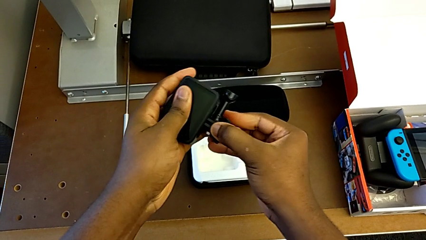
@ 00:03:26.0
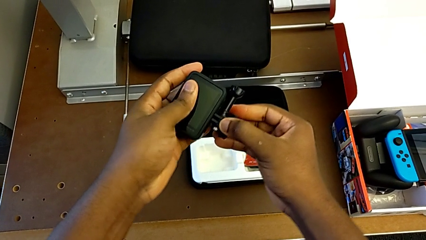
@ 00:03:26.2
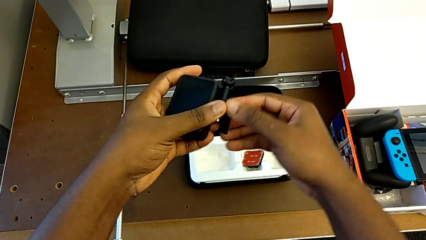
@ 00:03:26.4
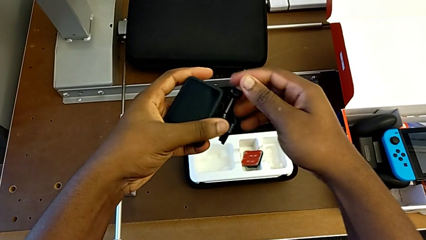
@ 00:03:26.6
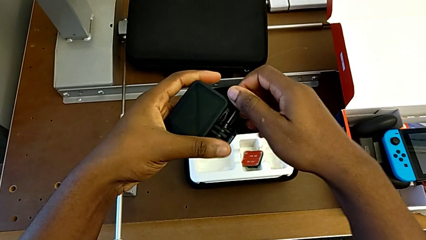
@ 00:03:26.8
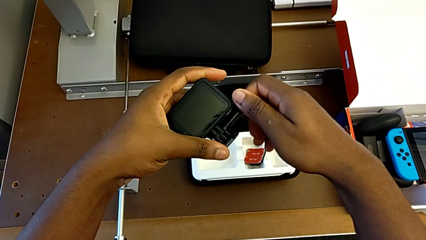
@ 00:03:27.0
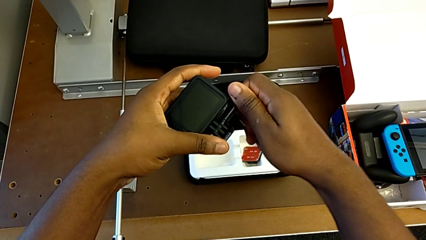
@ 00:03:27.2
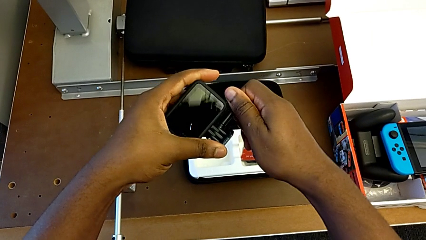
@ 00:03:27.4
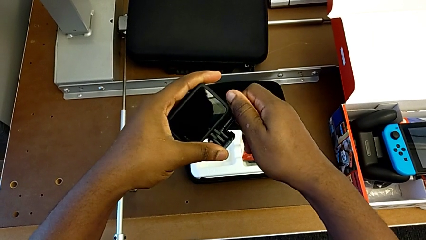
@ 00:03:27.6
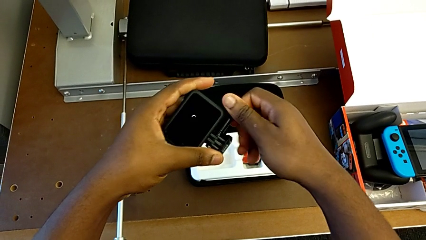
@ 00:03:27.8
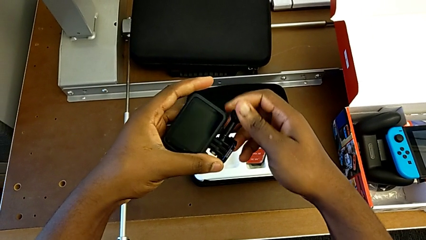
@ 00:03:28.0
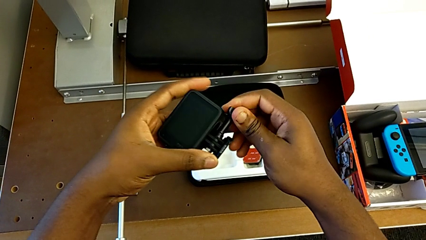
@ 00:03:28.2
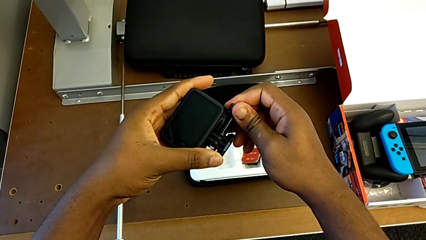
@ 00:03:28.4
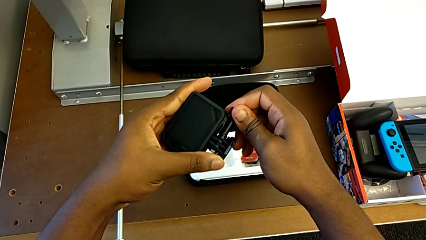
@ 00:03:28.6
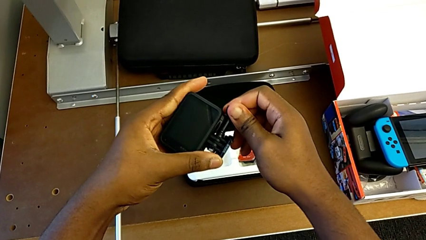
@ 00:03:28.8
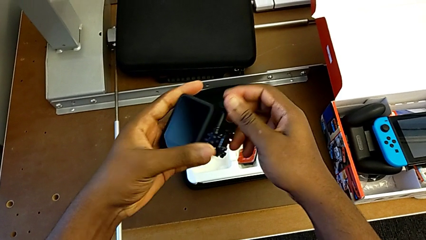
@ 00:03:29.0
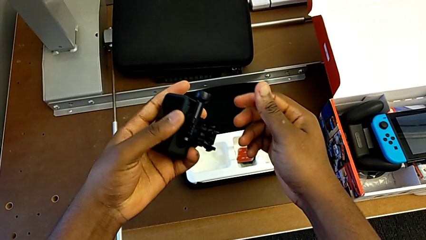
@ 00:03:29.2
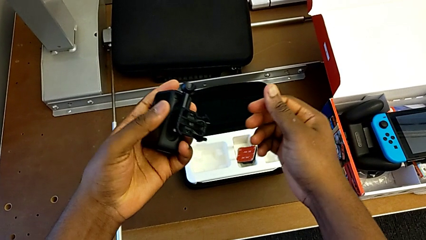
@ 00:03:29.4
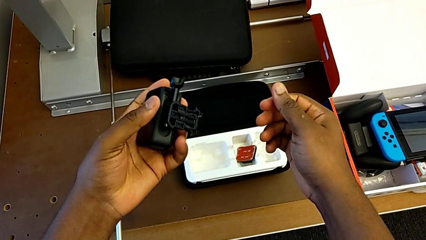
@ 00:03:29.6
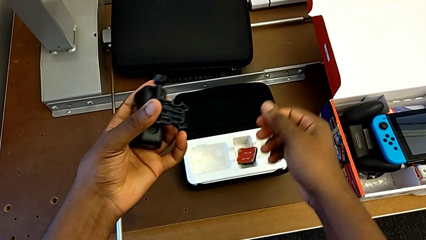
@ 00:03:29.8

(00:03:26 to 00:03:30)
The camera wearer is putting the strap on the GoPro. They keep screwing the mounting peg.

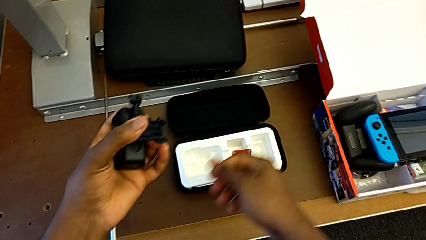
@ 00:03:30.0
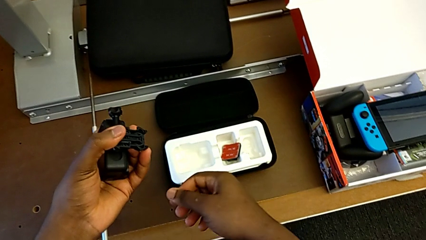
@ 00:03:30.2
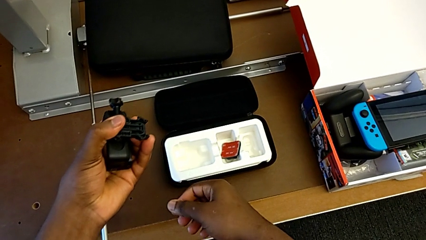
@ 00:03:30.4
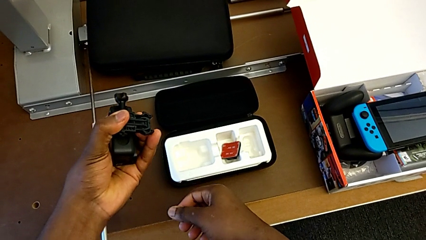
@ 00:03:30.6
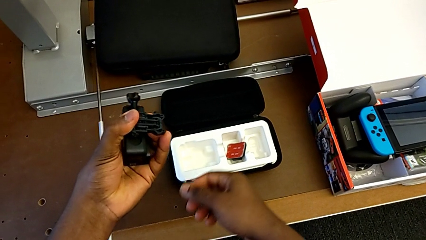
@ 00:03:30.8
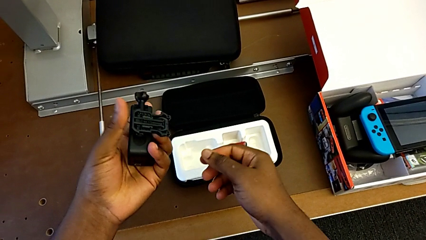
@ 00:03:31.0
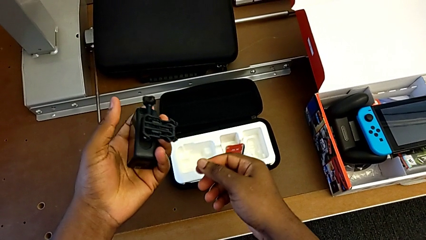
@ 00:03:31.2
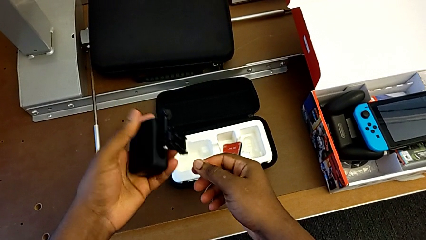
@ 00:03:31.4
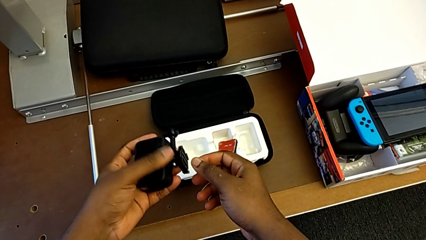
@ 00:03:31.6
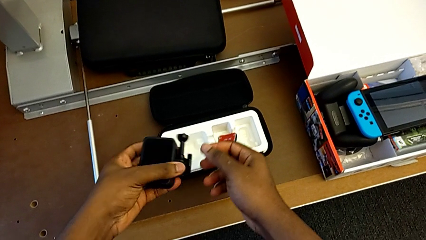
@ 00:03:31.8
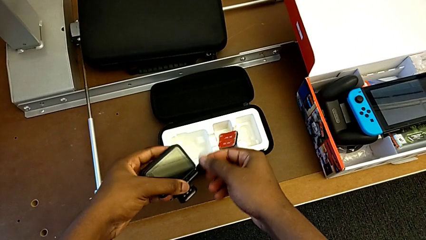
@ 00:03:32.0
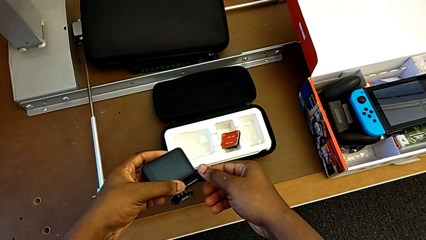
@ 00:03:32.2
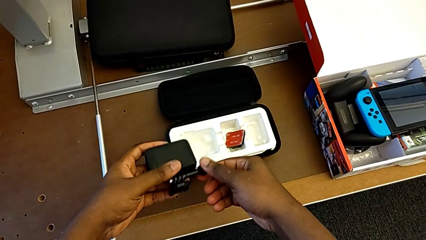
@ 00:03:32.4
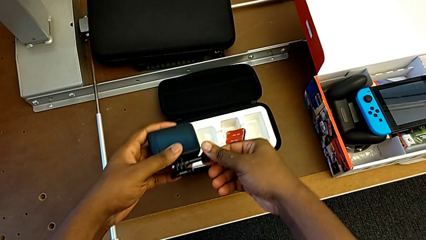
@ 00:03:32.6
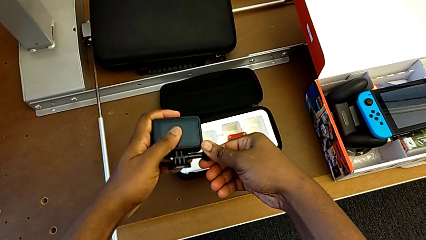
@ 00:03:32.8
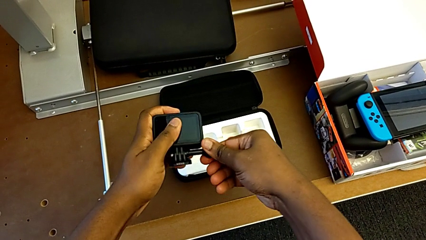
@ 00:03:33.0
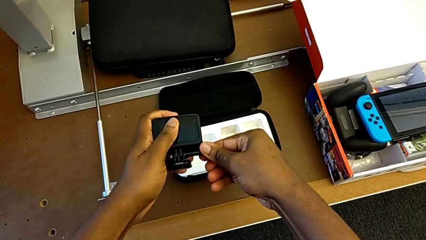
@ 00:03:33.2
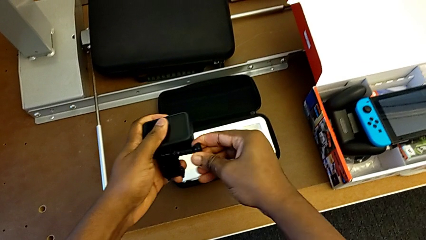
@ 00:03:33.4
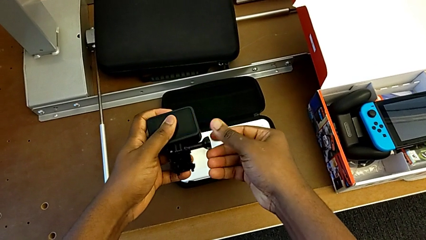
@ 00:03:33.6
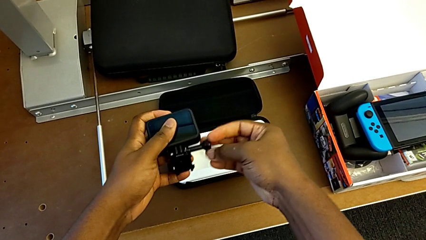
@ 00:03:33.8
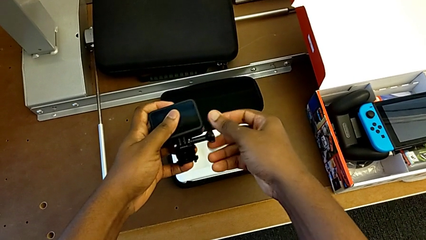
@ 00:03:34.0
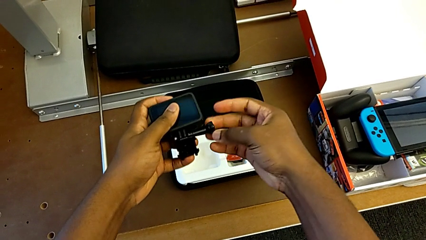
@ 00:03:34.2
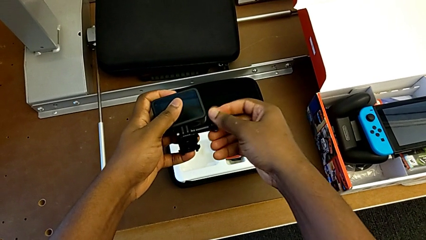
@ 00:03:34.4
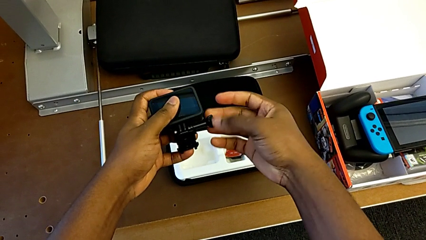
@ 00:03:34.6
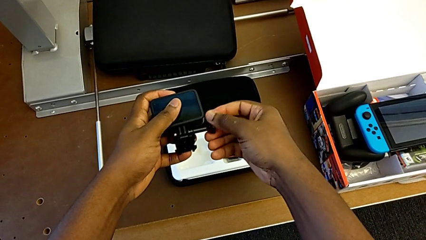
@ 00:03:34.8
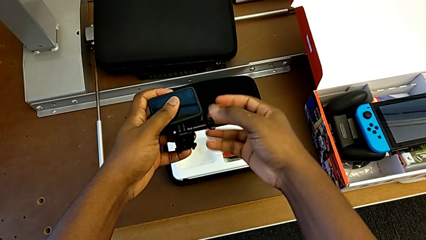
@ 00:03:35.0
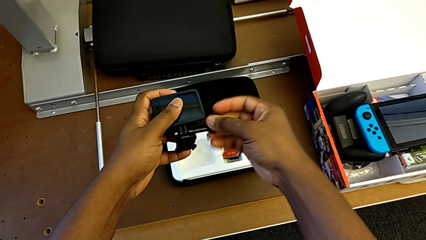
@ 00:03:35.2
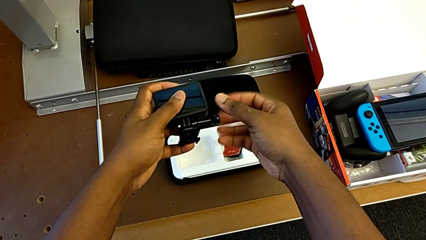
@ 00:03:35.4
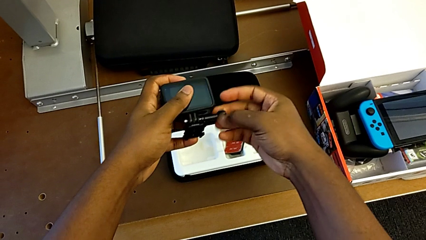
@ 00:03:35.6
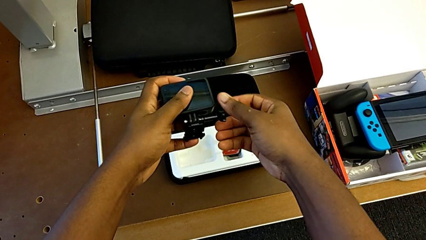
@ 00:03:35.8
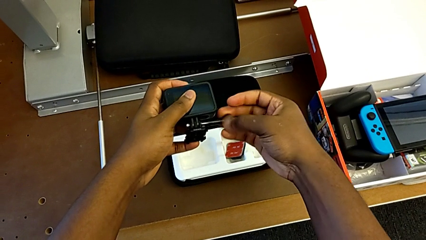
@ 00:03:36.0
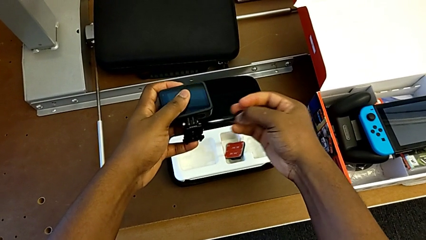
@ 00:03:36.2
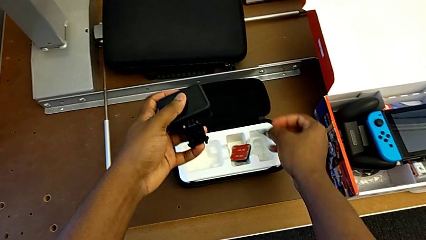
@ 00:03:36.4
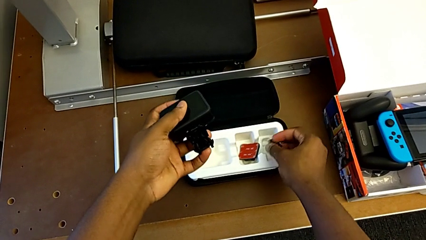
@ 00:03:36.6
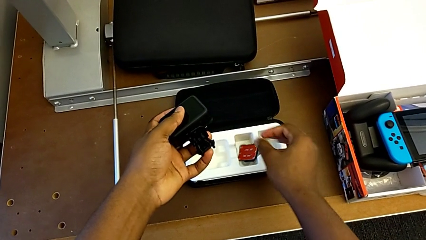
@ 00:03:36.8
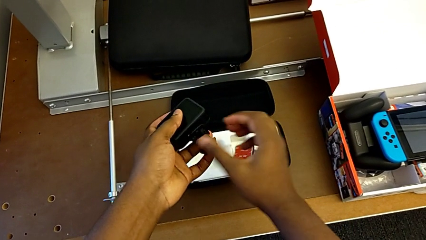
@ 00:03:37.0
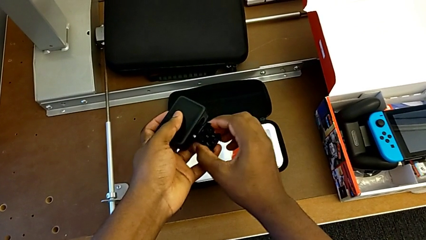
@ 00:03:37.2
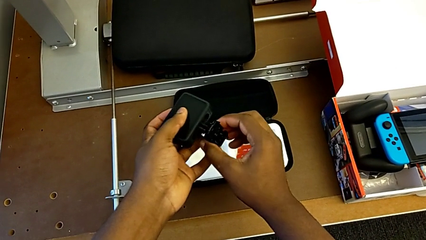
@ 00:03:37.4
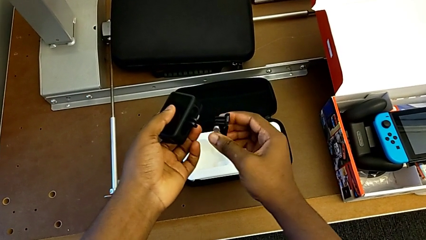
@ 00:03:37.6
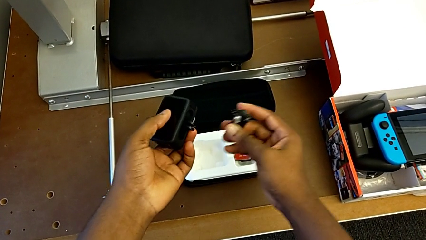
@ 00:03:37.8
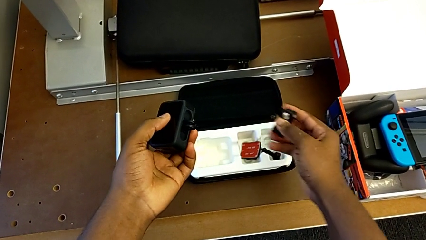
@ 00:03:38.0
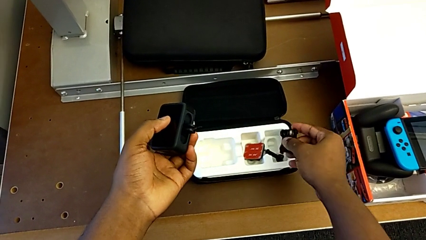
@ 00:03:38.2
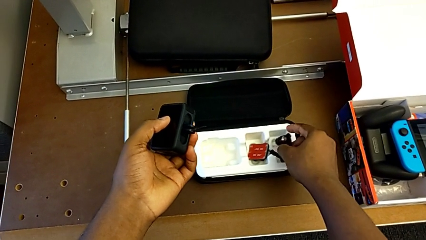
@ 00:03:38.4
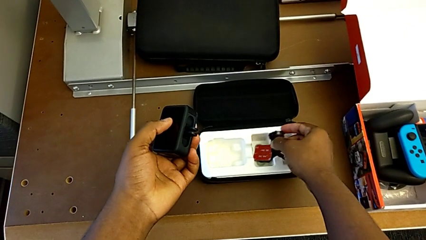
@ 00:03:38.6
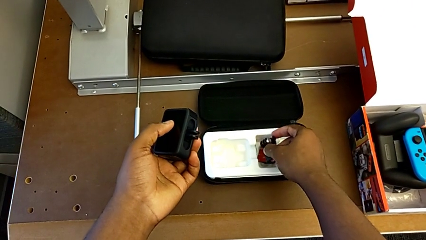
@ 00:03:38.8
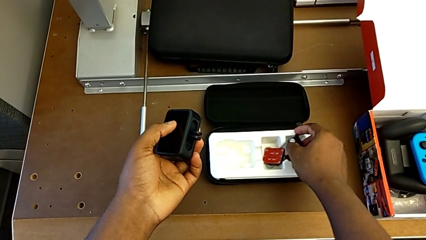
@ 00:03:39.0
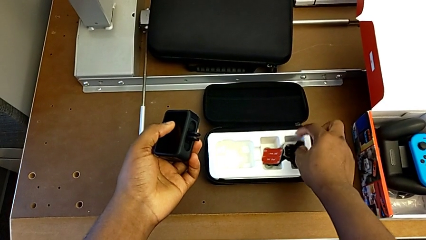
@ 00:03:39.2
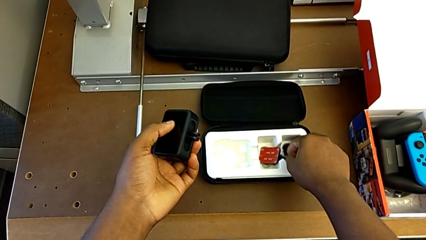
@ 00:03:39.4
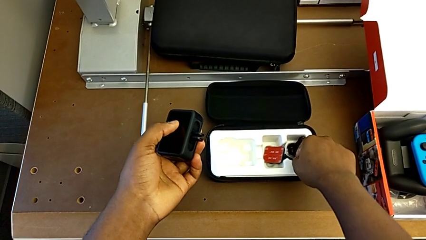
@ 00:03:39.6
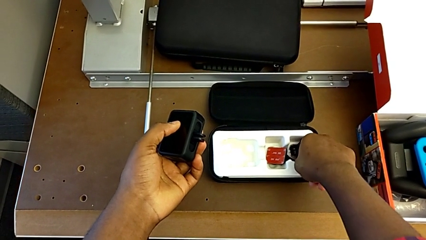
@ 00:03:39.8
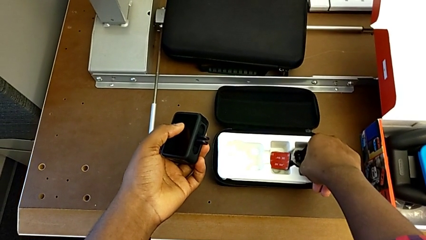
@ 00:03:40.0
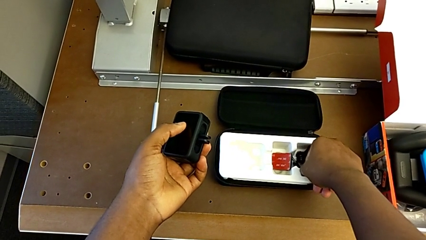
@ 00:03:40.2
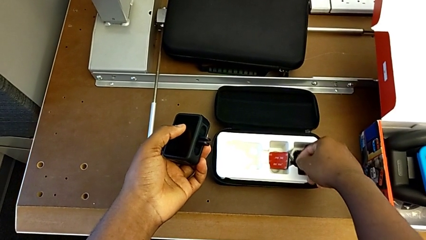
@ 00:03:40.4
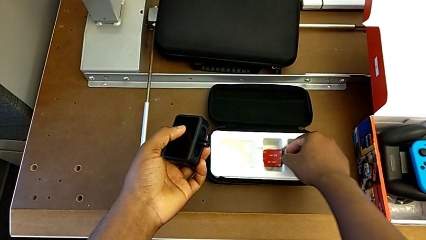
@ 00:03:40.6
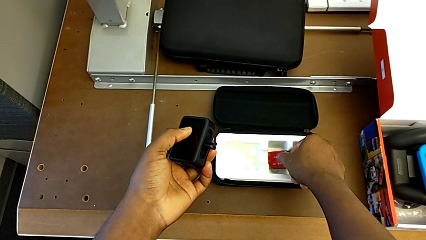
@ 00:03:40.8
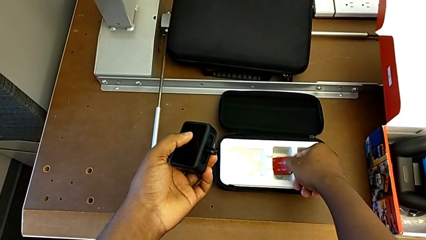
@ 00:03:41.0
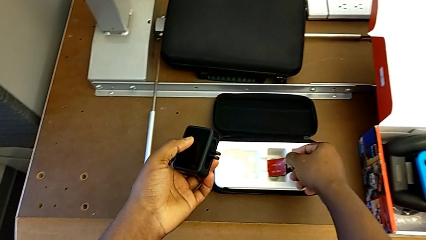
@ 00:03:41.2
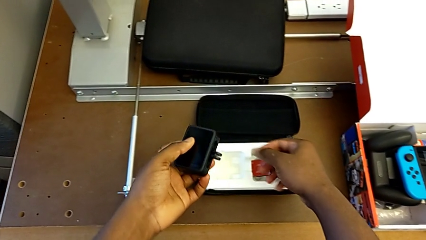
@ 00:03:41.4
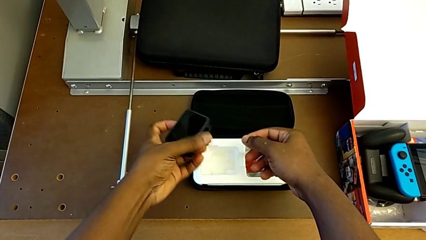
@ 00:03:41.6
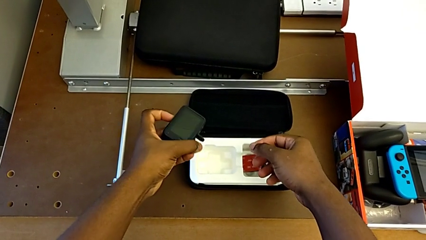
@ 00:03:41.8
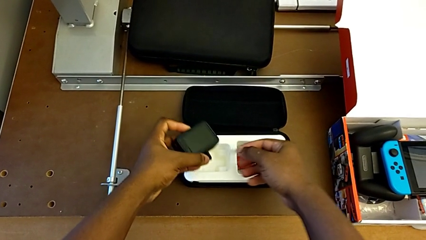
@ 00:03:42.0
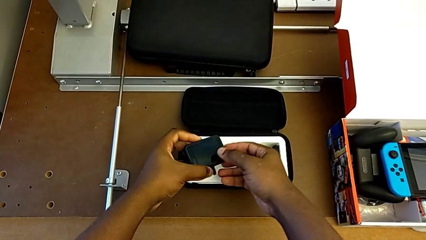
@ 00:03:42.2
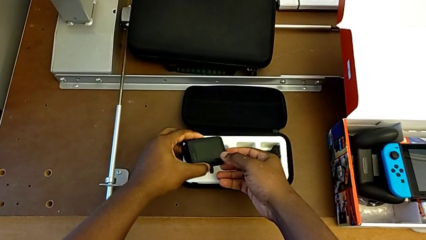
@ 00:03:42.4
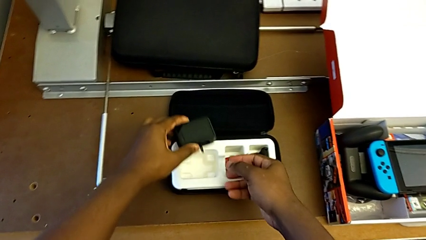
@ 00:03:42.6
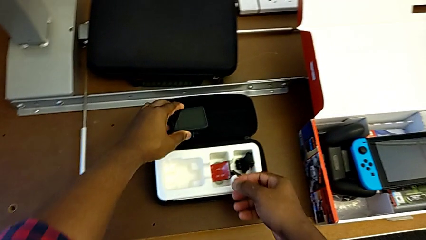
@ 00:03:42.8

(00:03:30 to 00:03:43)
The camera wearer is putting the tripod on the GoPro. They hold the GoPro, unscrew the mounting peg and place it.
